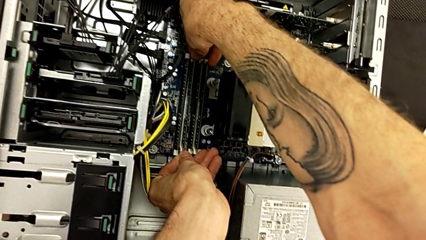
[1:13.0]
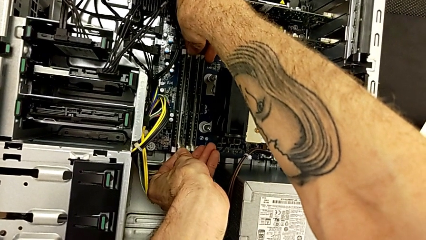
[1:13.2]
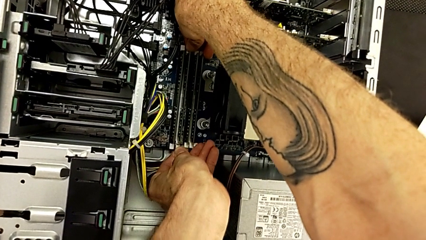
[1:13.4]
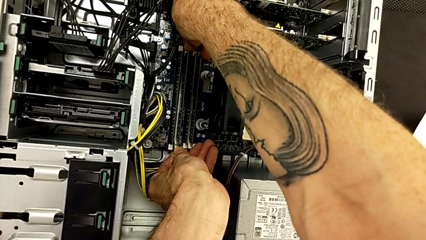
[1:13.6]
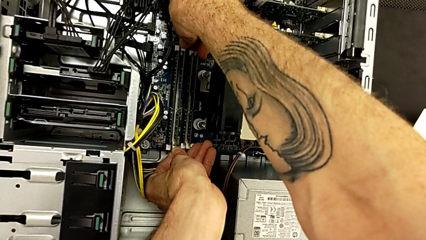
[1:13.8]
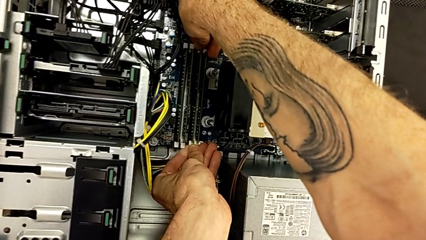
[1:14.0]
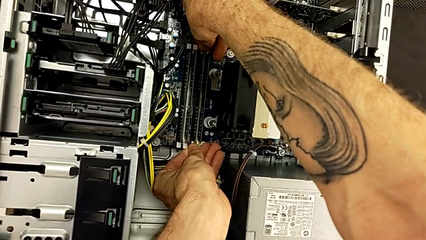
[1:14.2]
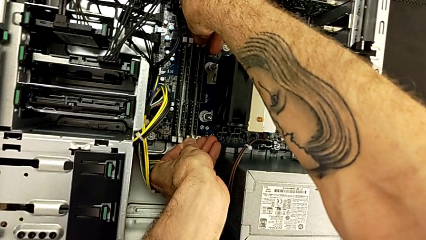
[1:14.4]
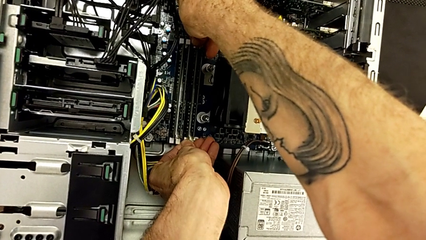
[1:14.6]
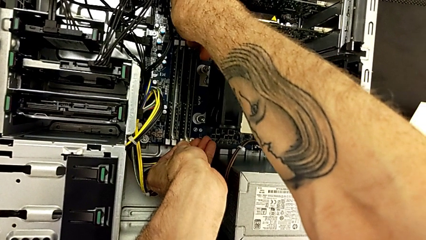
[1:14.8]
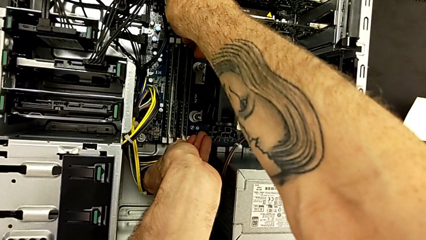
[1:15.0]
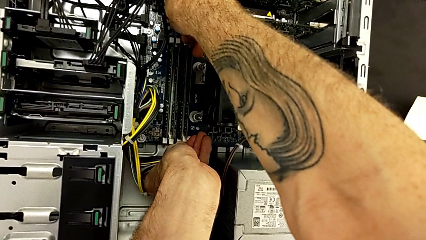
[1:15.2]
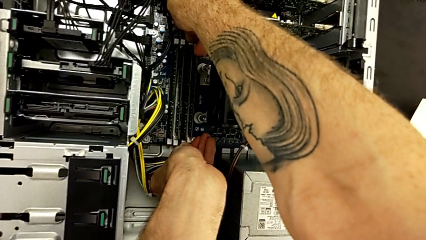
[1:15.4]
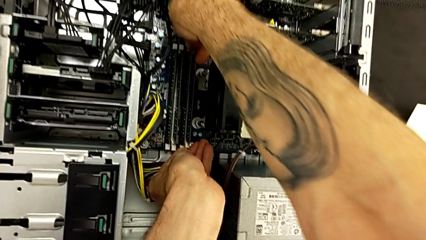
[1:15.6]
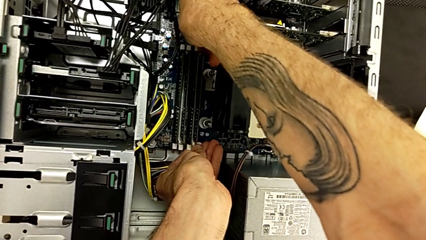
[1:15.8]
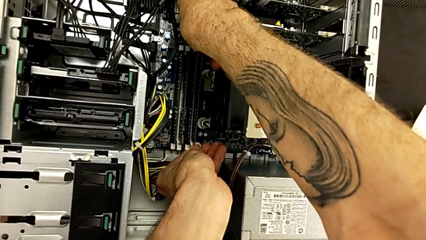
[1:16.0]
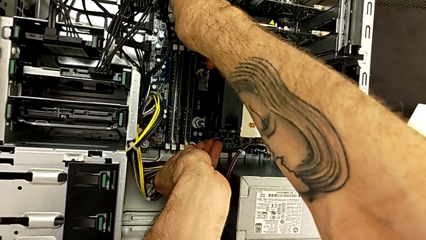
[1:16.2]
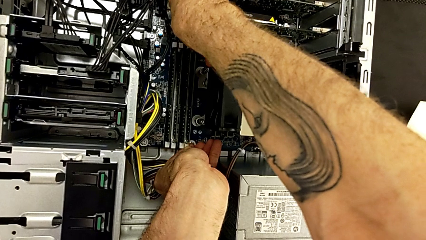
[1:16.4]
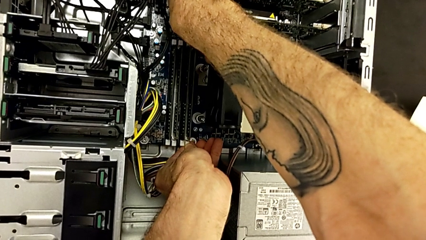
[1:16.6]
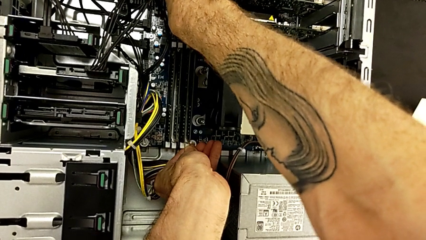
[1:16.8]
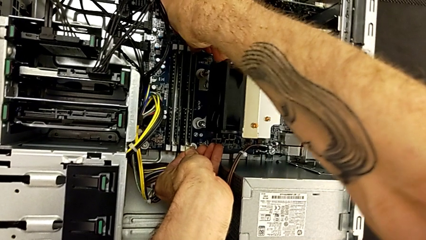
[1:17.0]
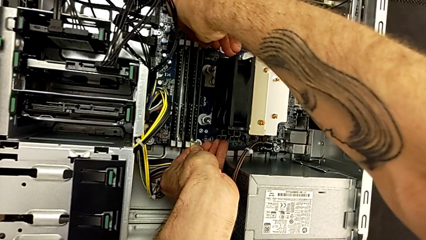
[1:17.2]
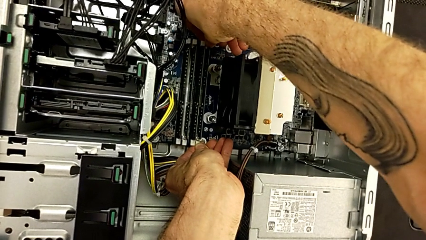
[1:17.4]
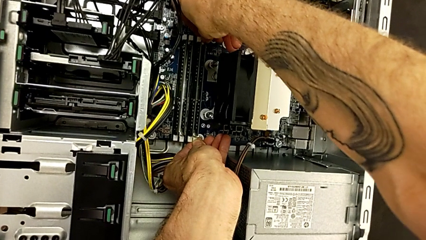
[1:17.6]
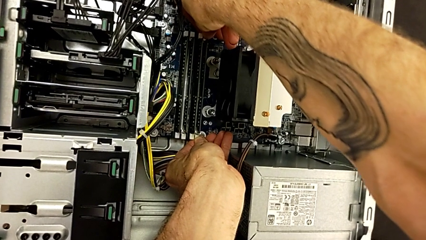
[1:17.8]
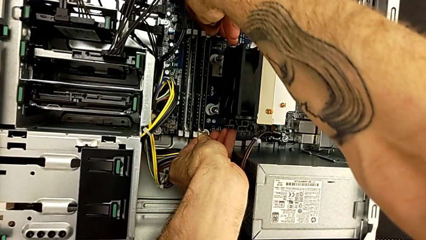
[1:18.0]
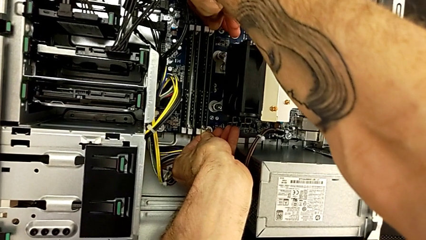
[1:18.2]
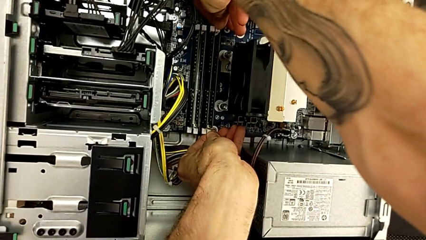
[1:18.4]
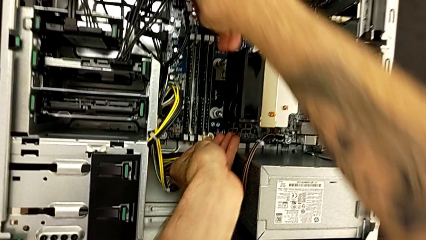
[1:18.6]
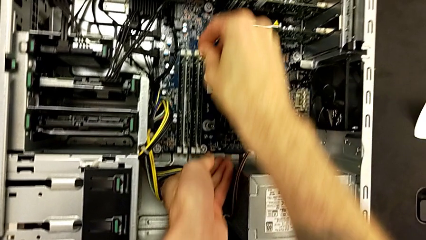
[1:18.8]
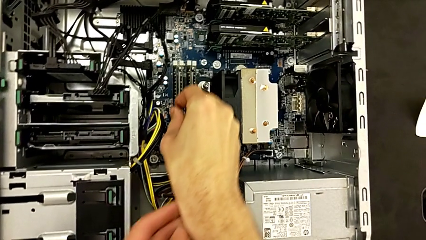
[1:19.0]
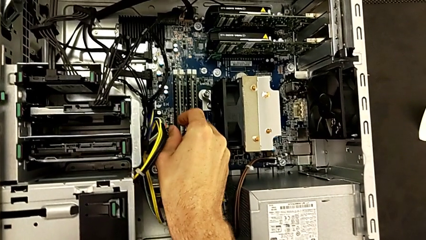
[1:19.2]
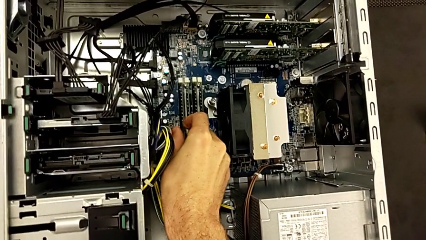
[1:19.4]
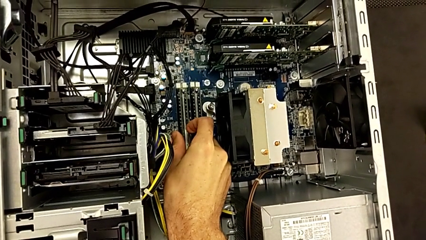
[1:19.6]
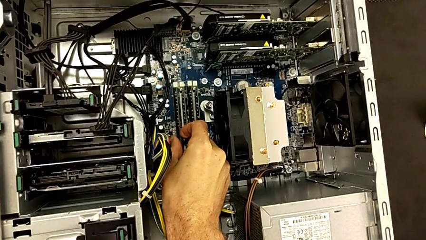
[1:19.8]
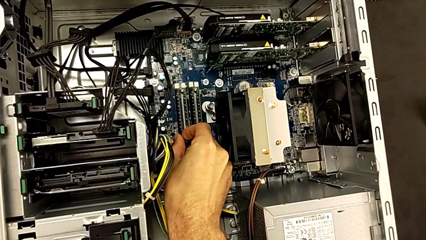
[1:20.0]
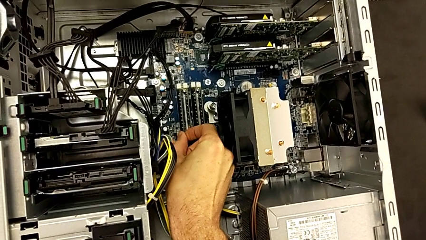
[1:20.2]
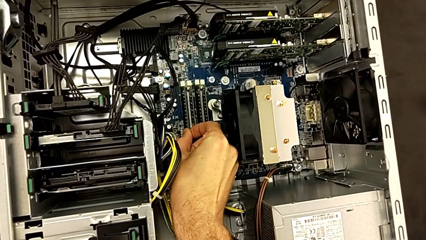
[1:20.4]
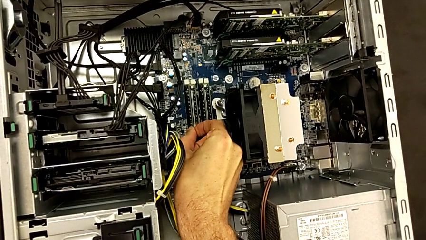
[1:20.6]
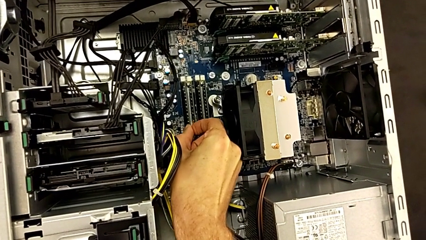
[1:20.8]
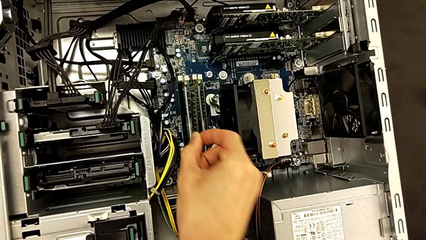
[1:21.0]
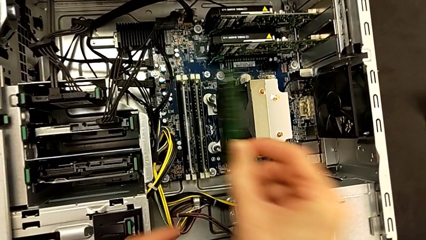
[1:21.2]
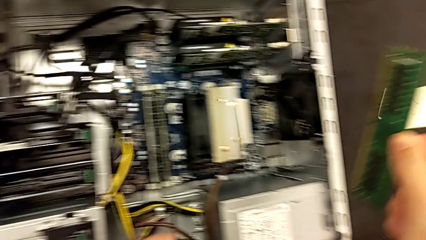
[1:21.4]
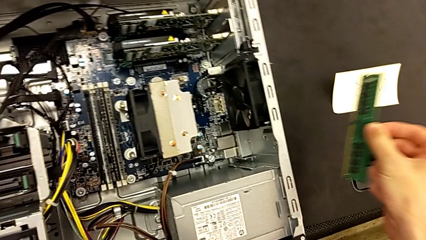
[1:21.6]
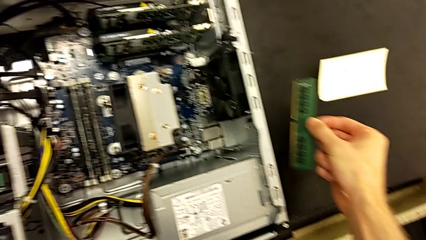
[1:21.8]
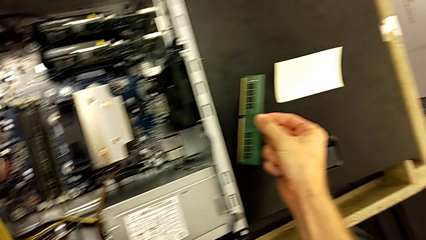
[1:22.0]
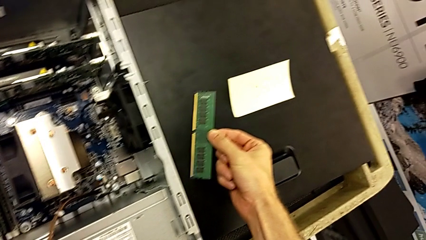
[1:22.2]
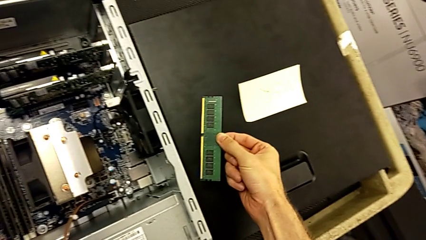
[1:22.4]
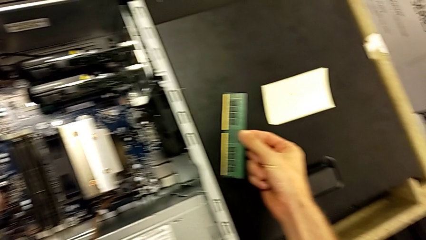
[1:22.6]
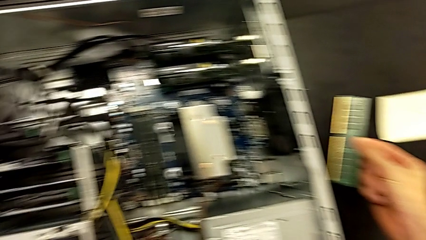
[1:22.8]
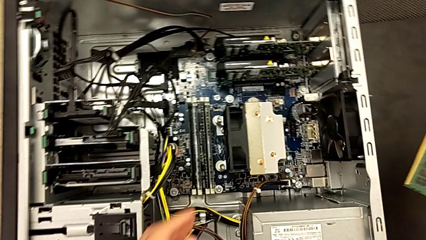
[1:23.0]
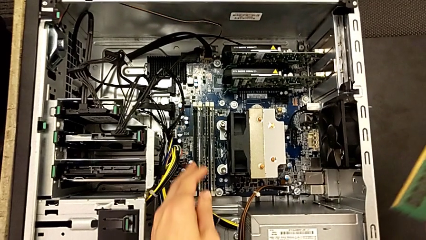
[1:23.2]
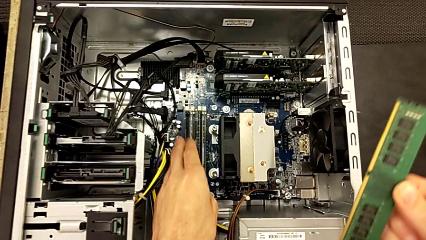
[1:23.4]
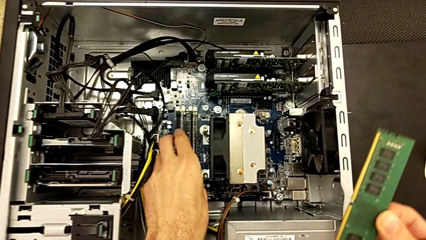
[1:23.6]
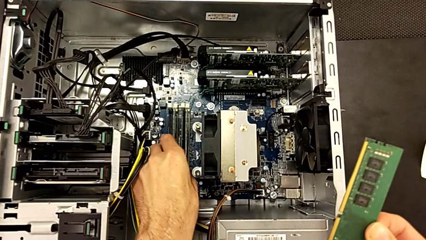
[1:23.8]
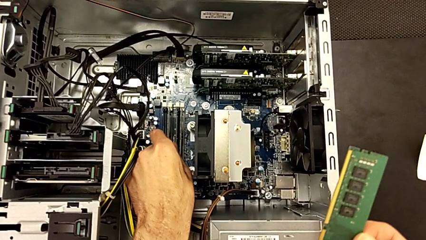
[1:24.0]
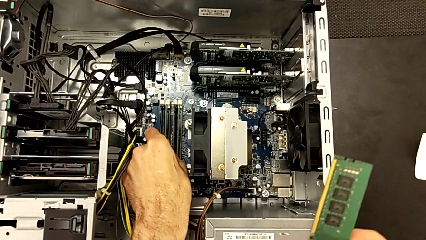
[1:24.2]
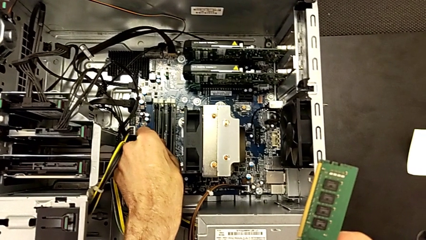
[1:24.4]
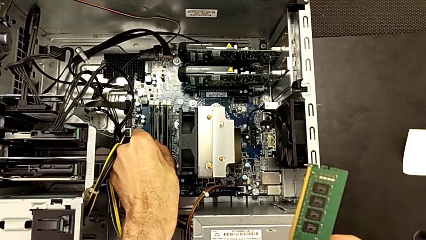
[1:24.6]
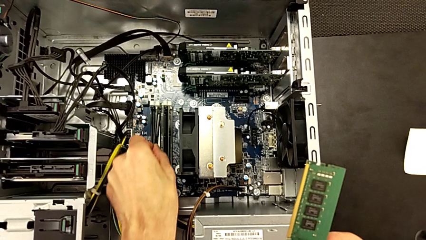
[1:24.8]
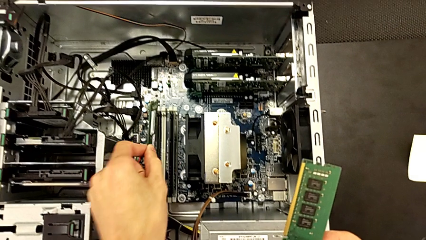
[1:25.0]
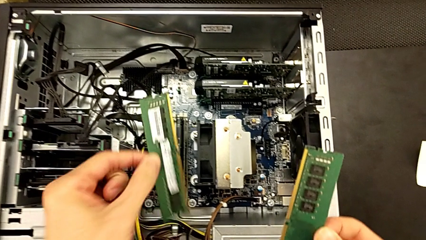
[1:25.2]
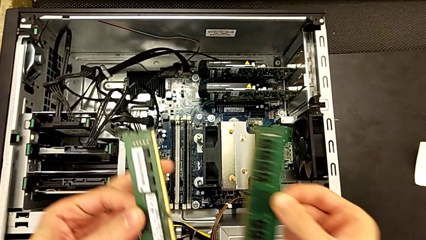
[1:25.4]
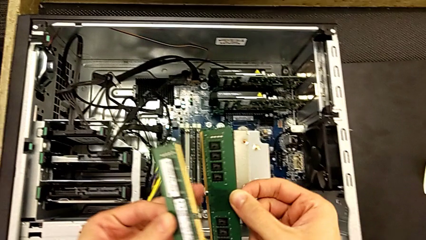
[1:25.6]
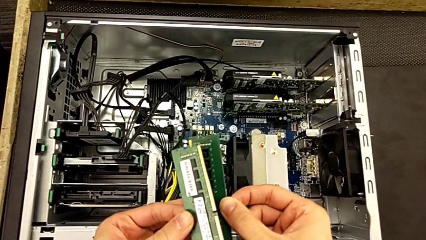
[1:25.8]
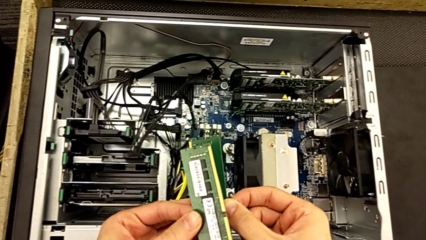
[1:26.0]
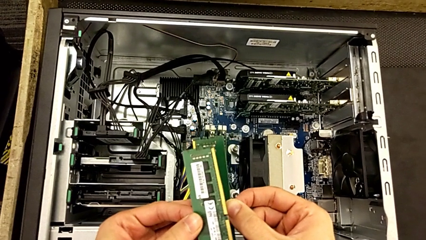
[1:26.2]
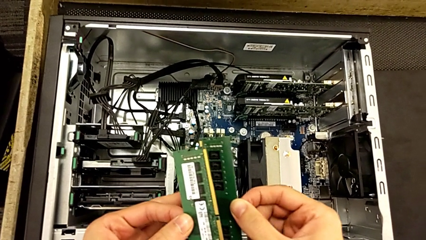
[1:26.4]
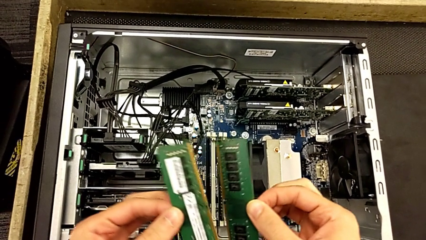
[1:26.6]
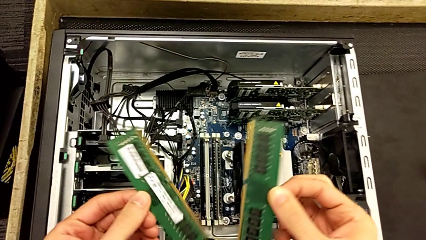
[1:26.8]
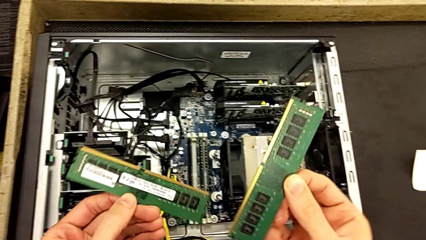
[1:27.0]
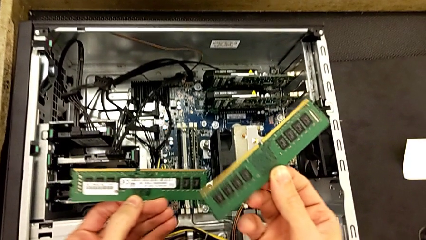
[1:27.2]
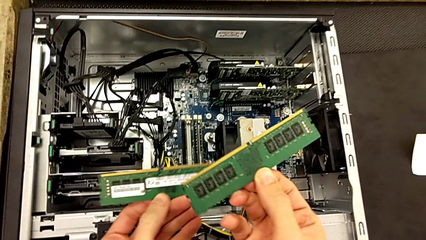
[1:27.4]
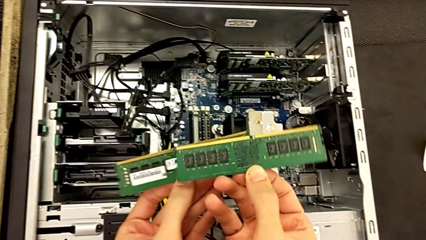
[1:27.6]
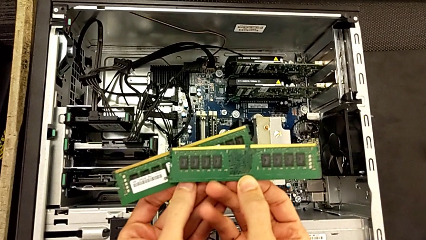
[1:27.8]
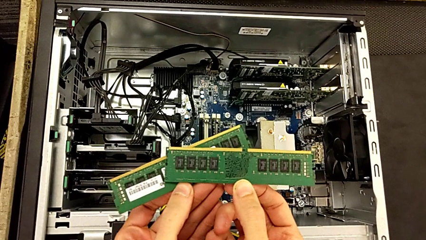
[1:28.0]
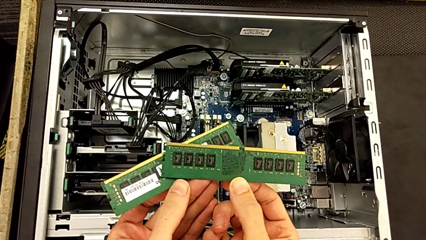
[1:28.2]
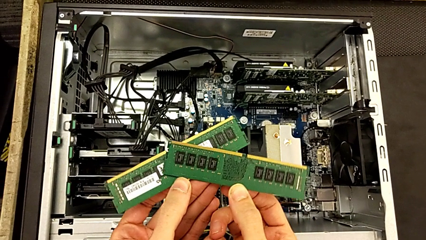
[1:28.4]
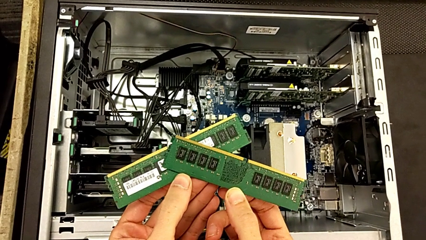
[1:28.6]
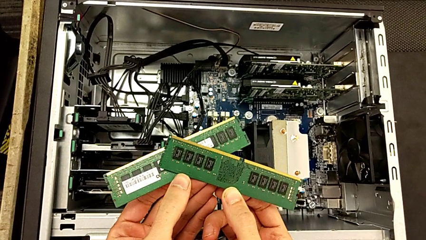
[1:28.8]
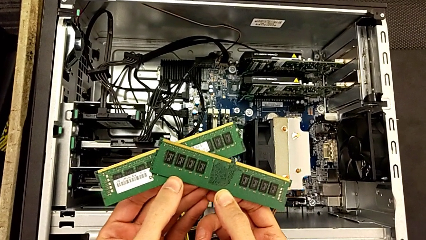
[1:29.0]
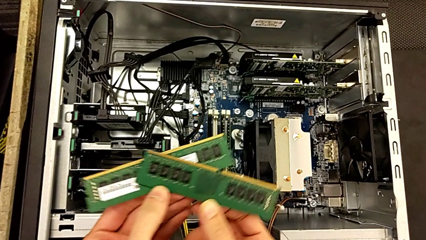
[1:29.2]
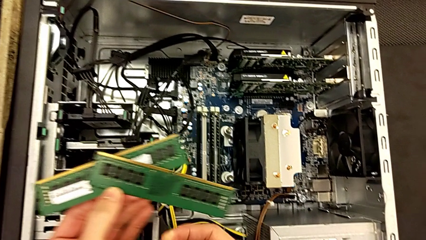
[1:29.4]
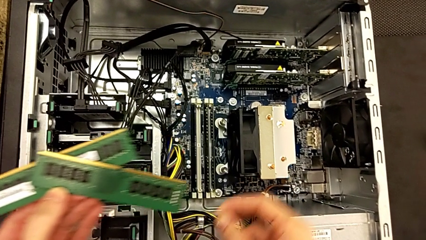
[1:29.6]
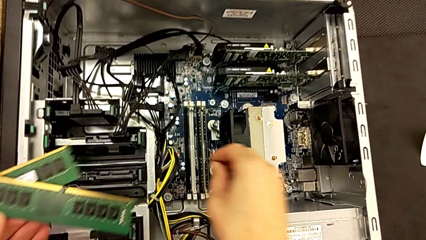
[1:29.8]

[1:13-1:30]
The camera wearer is removing the RAM. They open the second RAM tab and open the fourth RAM tab. They grab the first RAM and withdraw it. They grab the second RAM and withdraw it.
